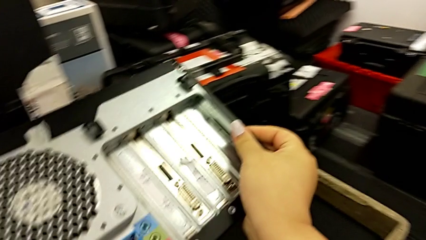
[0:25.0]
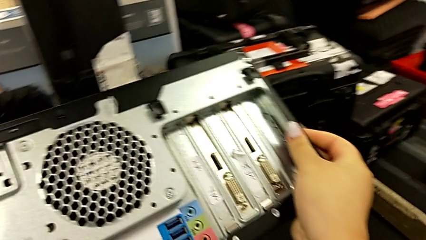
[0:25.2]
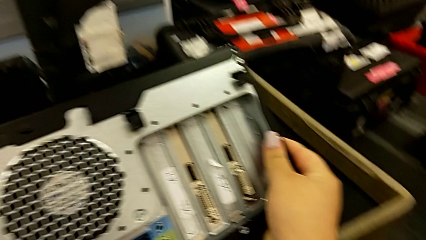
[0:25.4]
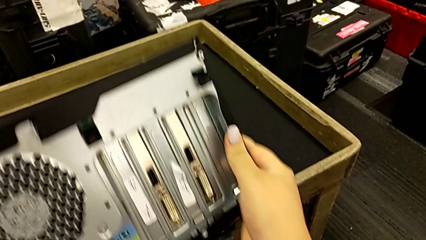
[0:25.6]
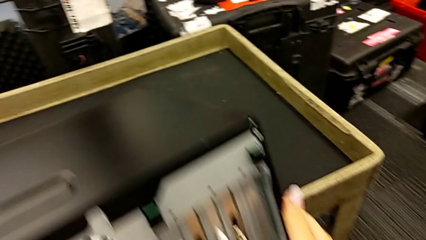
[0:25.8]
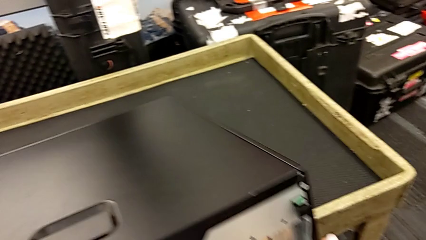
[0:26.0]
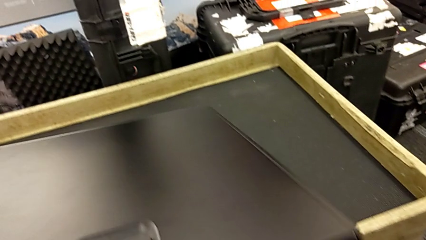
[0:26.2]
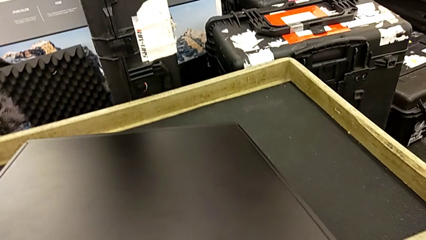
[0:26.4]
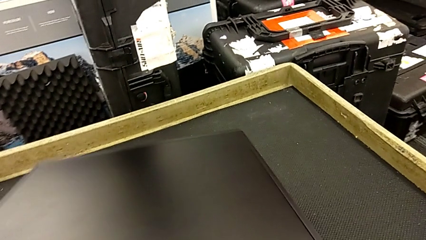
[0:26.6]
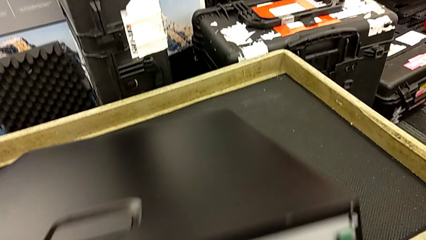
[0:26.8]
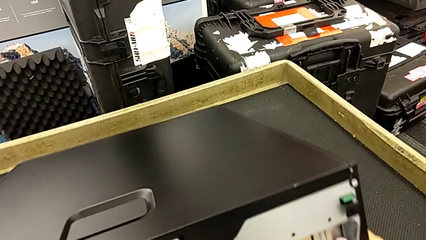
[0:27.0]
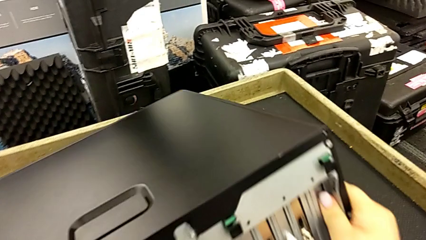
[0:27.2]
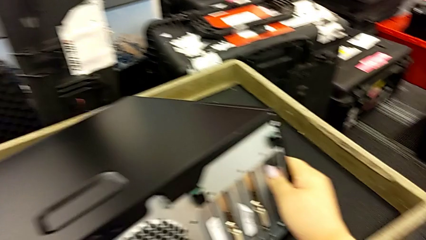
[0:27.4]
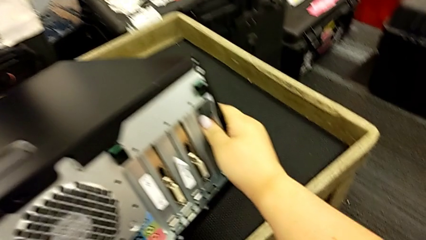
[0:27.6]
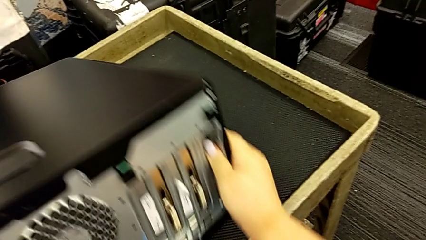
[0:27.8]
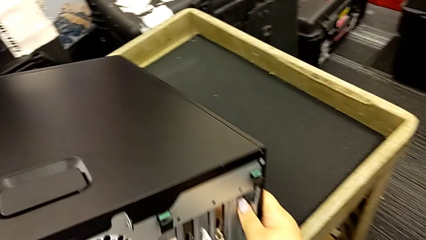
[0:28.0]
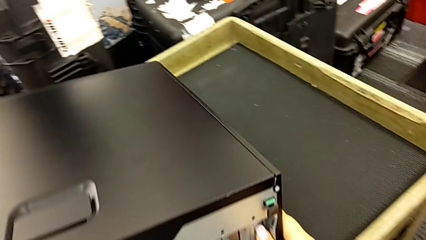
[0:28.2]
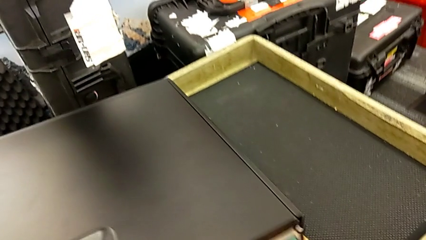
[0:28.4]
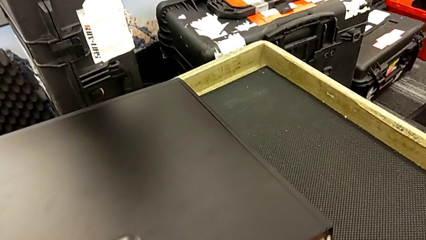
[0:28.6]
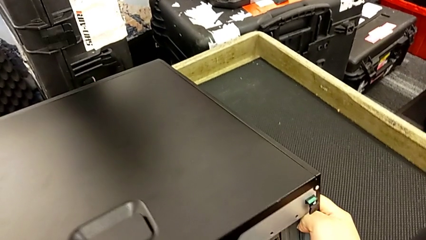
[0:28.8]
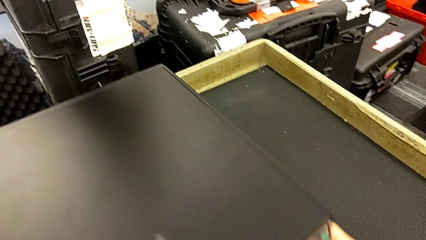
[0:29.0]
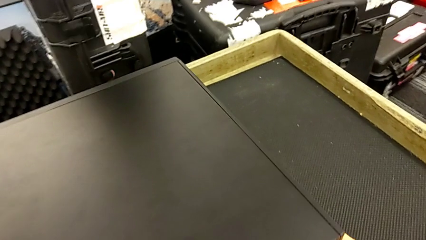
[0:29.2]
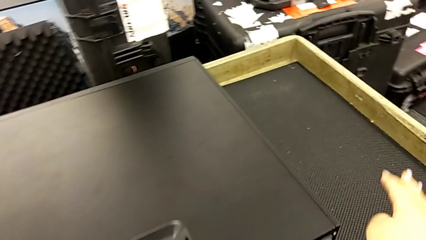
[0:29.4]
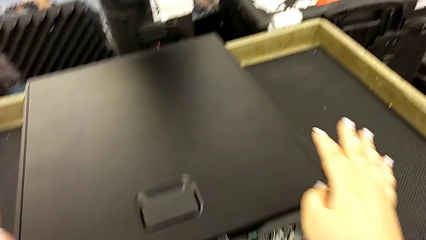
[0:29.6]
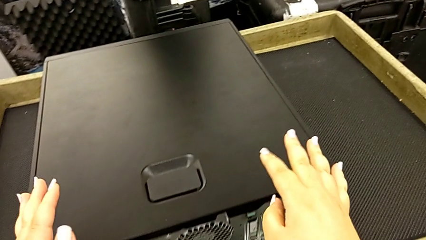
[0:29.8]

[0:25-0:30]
The camera wearer is grabbing the computer and putting it on the table. They keep placing the computer tower.

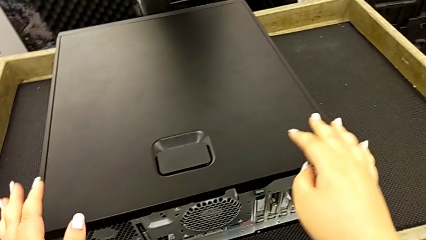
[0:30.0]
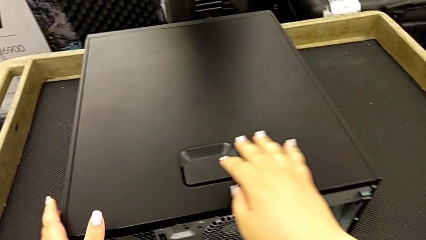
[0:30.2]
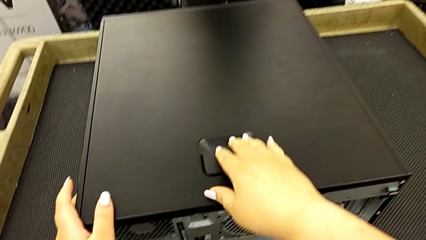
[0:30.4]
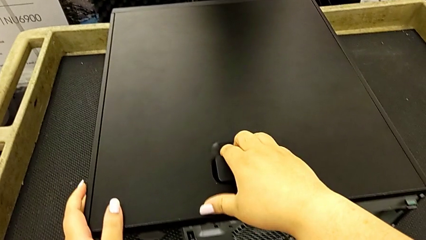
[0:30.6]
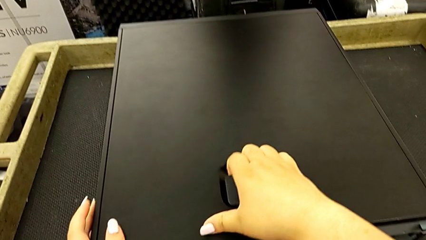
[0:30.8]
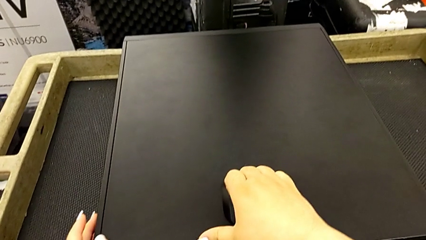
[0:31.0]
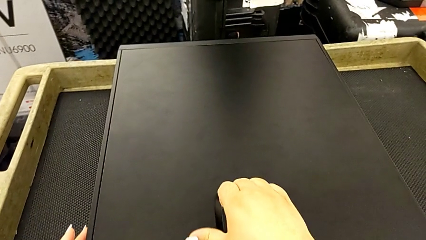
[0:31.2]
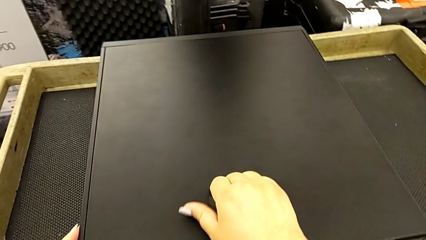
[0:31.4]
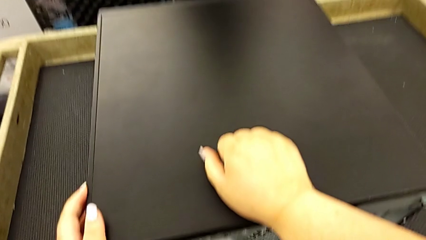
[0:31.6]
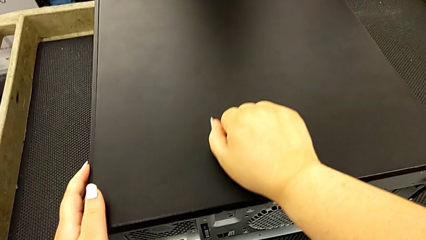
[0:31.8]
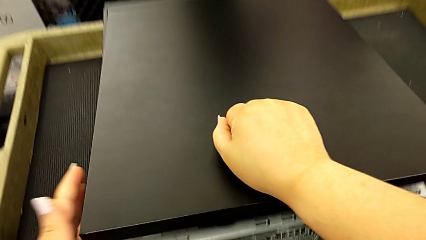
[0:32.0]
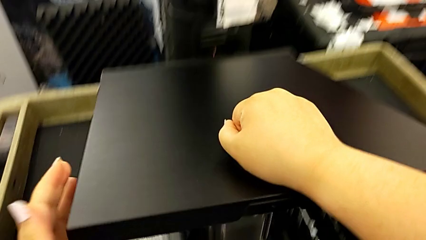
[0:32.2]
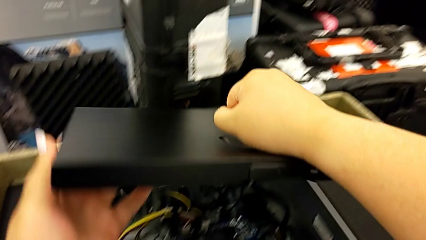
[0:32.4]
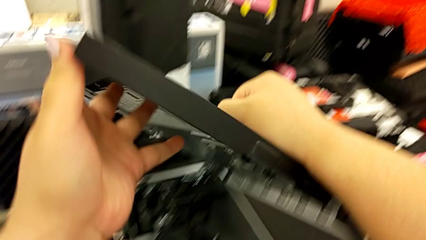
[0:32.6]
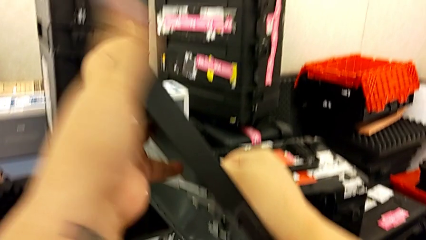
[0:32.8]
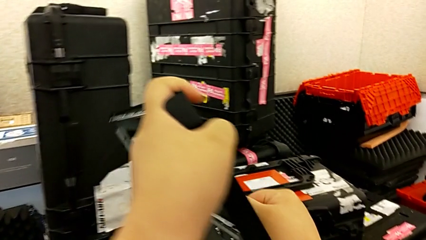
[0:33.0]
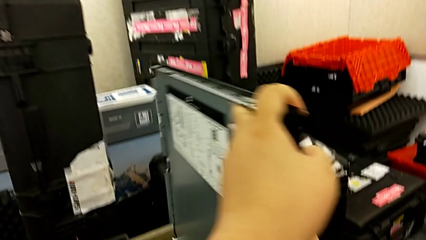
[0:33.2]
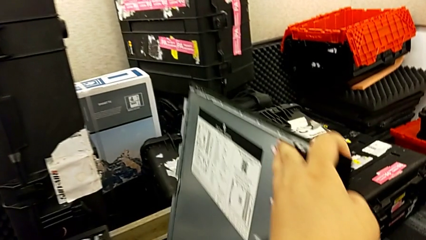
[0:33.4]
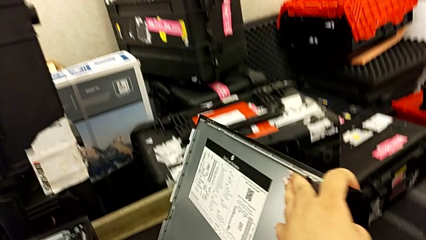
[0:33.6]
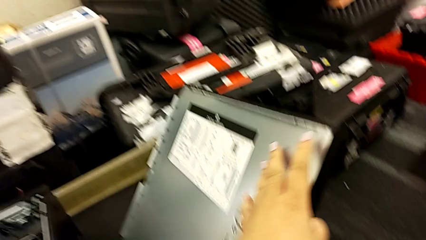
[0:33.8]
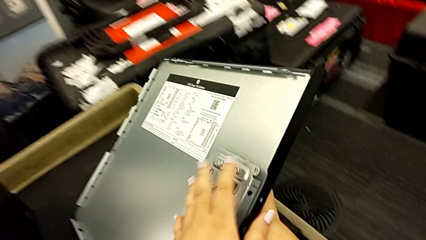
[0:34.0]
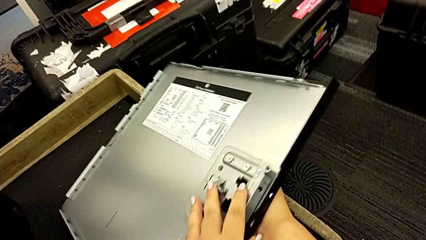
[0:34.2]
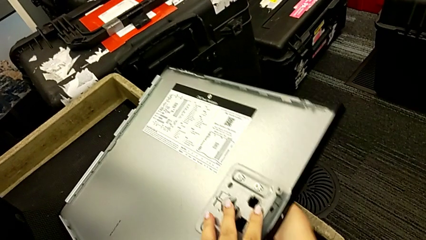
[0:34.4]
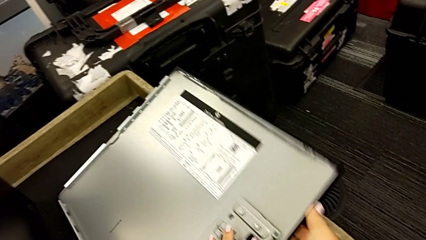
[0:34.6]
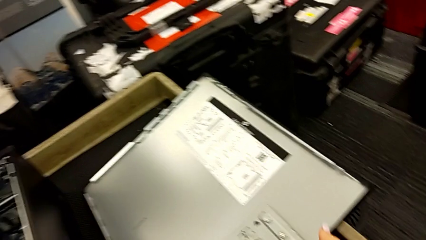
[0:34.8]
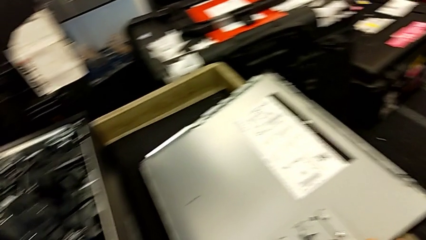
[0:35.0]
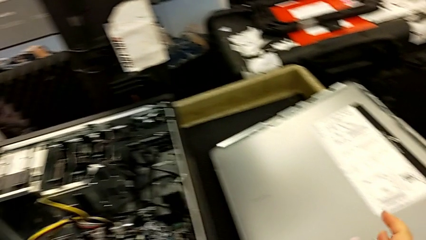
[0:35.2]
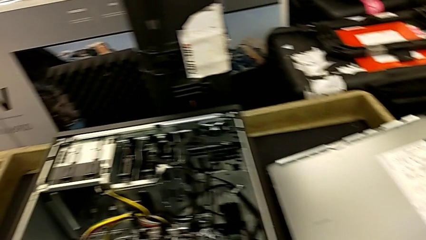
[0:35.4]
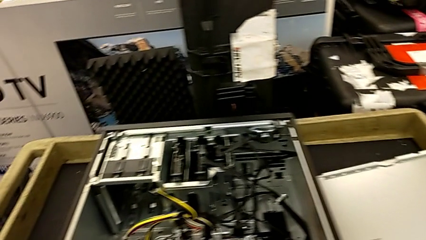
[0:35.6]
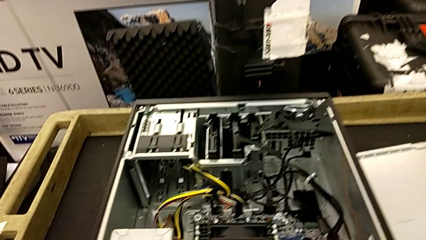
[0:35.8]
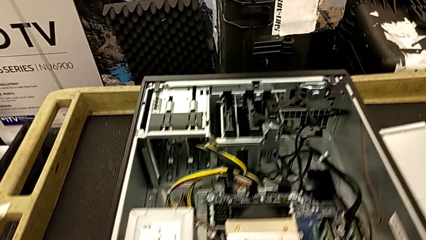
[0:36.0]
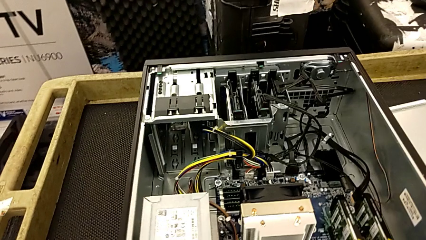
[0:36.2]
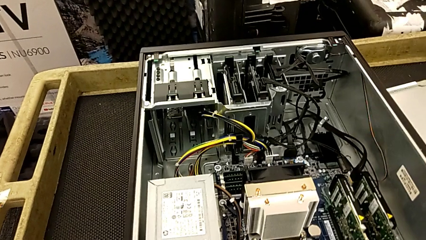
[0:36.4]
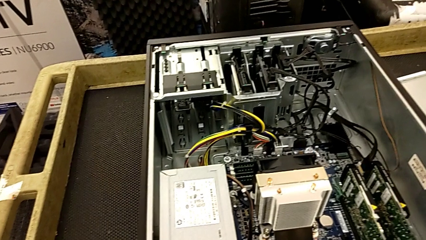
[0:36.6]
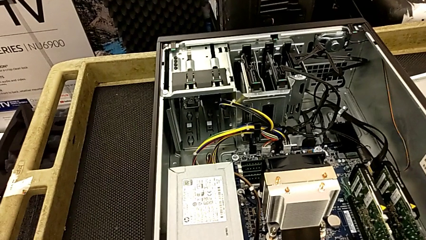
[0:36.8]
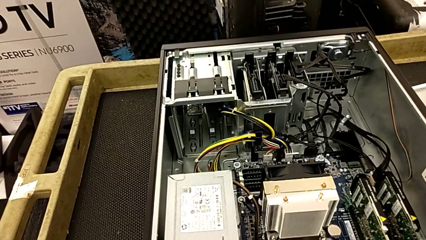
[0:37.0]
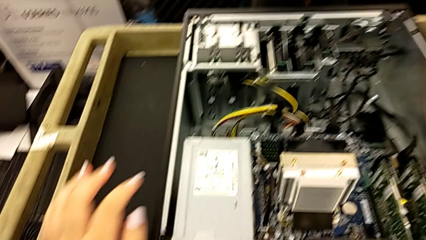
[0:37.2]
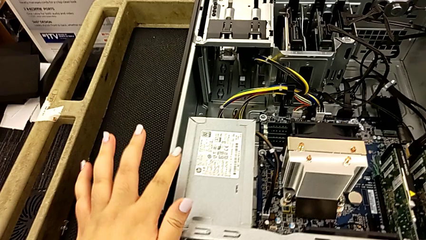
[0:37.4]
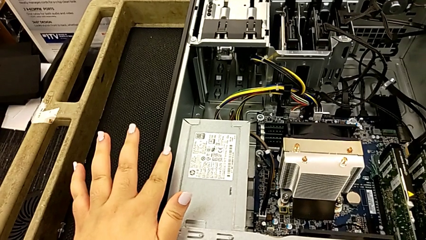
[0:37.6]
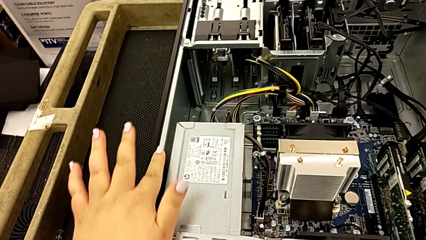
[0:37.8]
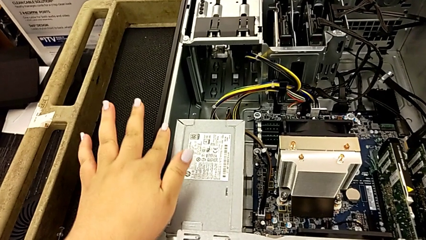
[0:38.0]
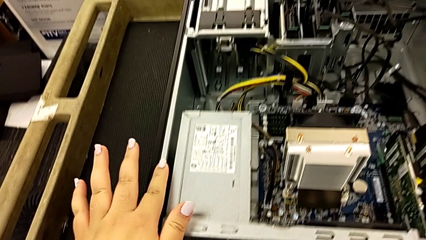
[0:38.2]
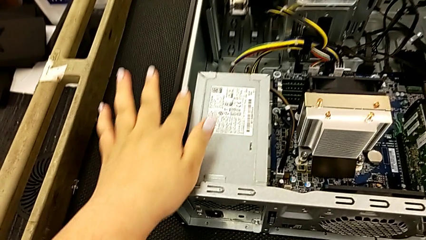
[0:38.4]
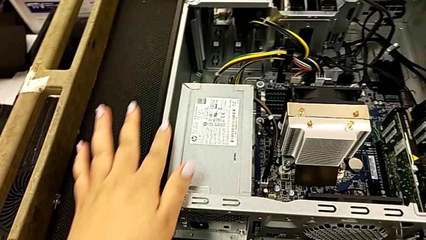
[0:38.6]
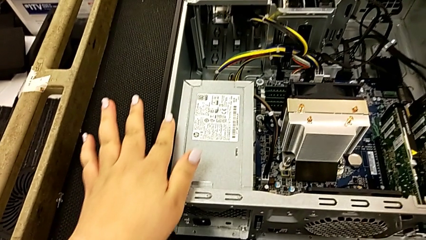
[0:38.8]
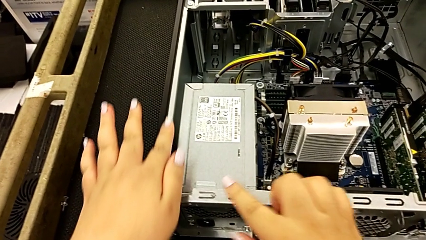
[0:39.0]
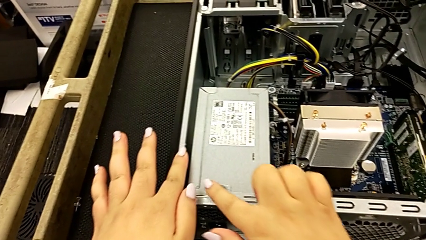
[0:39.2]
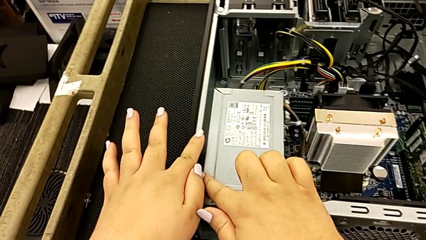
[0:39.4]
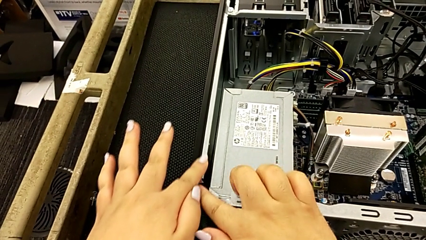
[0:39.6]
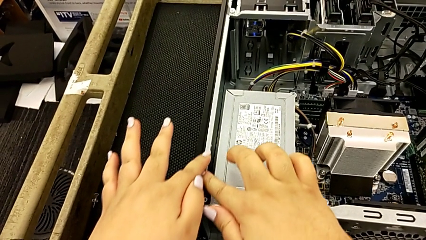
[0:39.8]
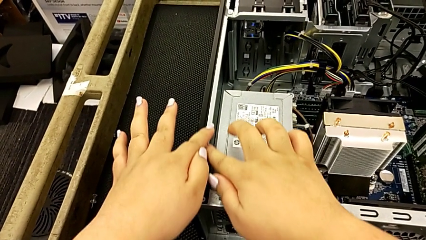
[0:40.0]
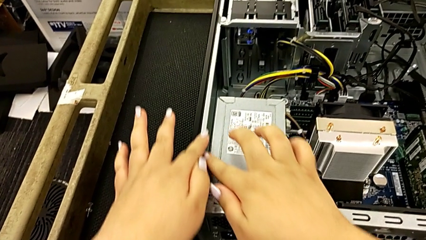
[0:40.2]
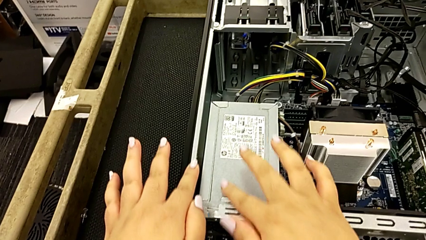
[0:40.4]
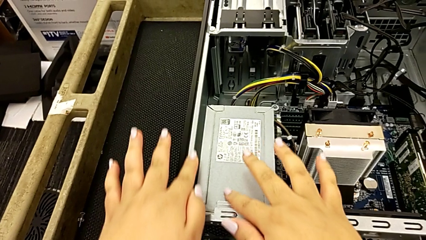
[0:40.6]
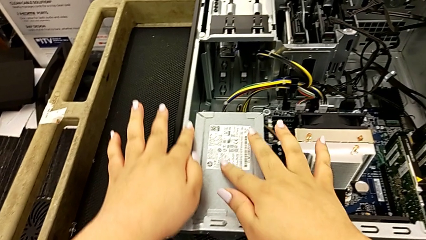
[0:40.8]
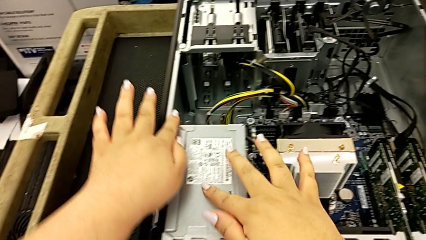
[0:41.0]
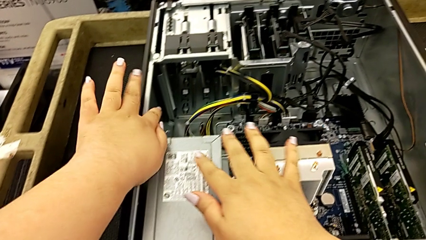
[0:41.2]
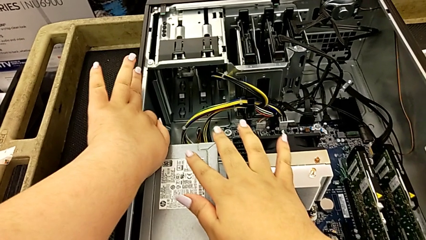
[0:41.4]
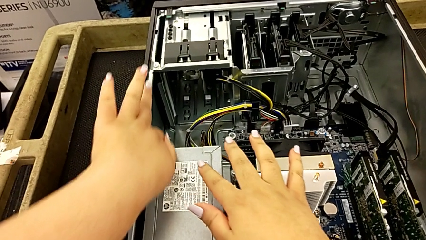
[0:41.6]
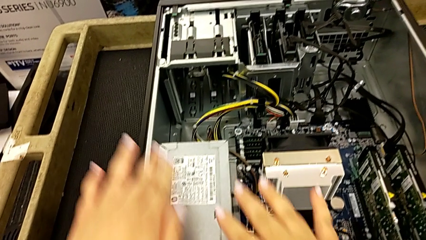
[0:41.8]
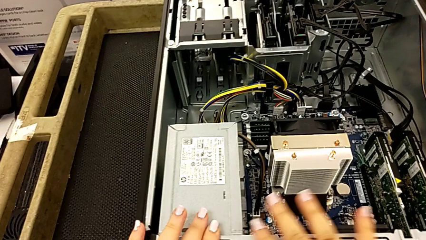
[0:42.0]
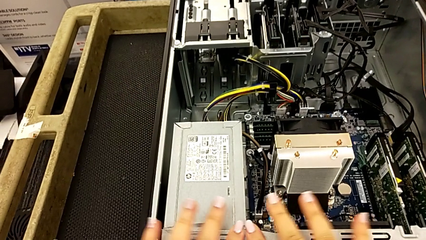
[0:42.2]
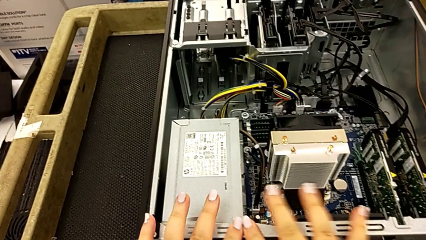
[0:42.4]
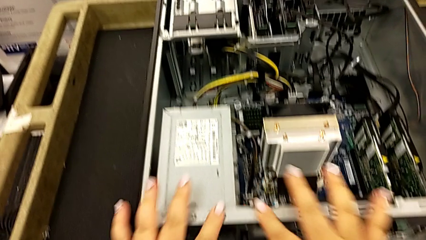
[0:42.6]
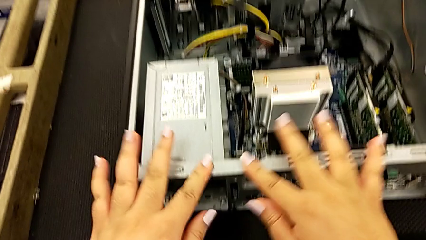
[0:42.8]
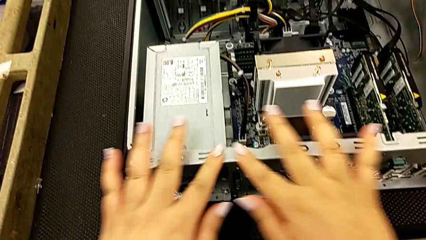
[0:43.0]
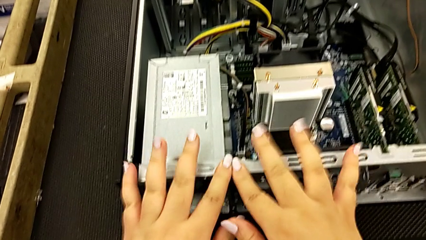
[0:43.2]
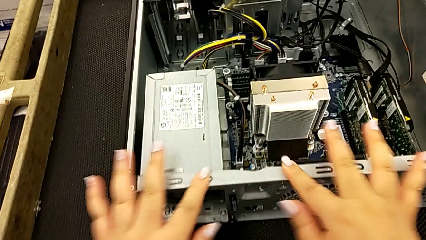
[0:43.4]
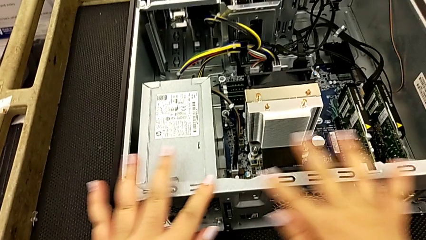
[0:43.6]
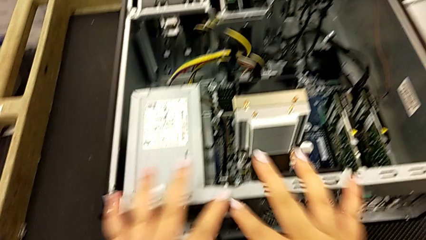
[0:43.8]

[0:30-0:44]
The camera wearer is removing the RAM sticks from the computer tower. They pull the cover, open it and place it.
